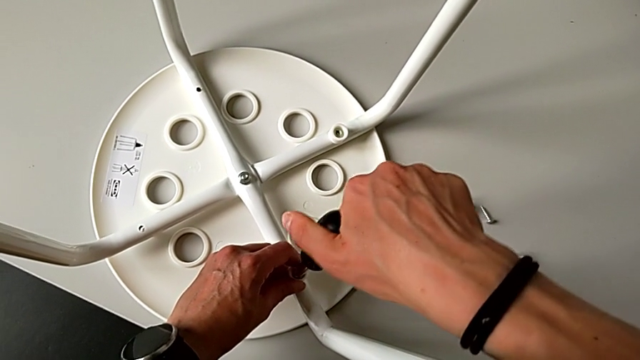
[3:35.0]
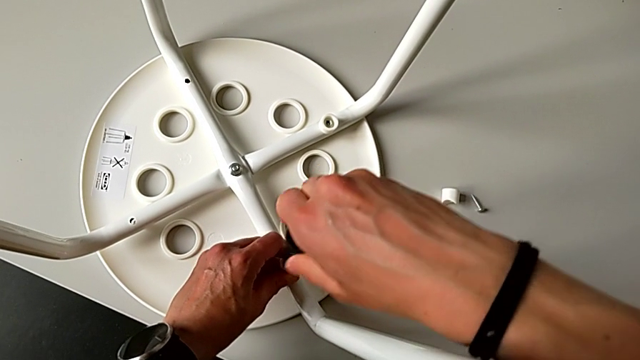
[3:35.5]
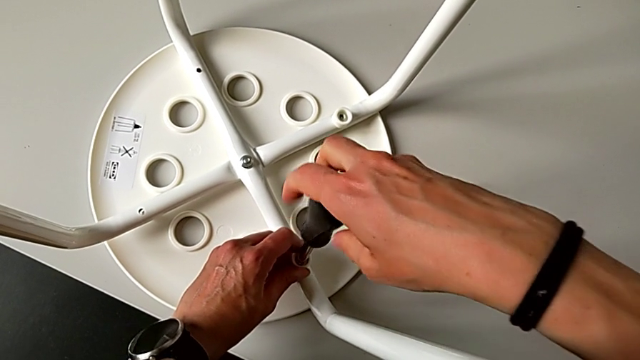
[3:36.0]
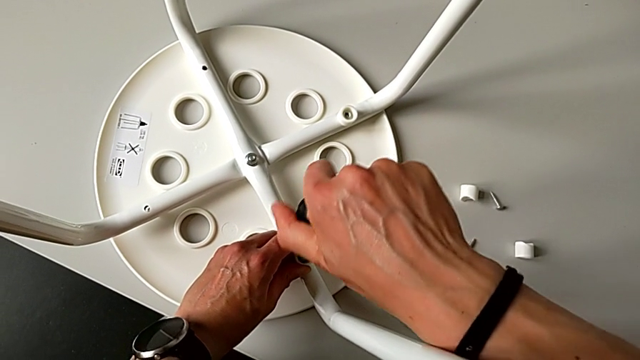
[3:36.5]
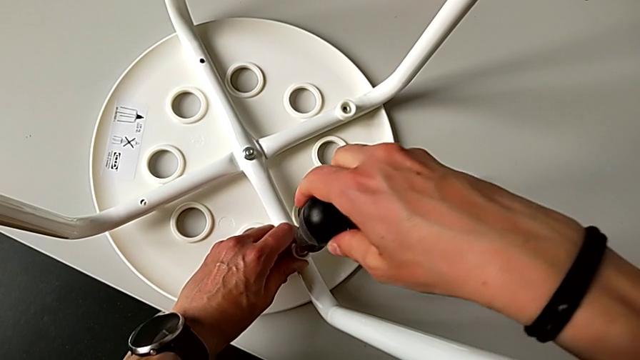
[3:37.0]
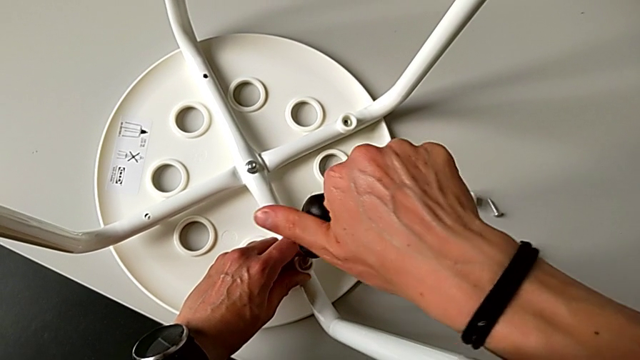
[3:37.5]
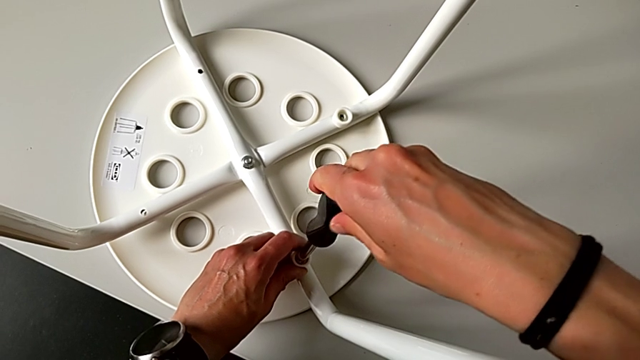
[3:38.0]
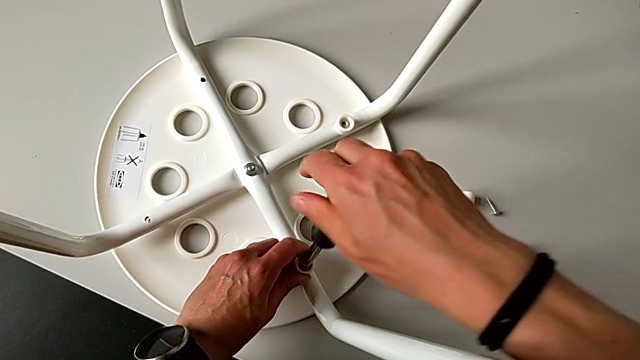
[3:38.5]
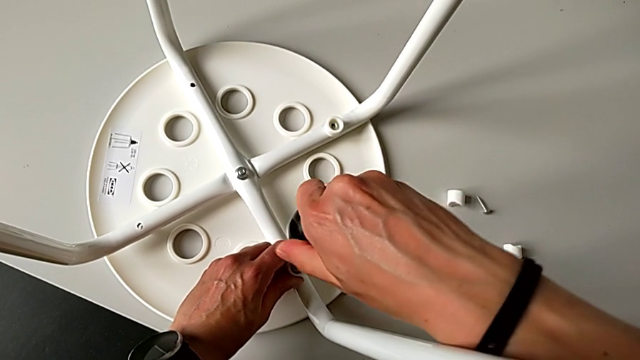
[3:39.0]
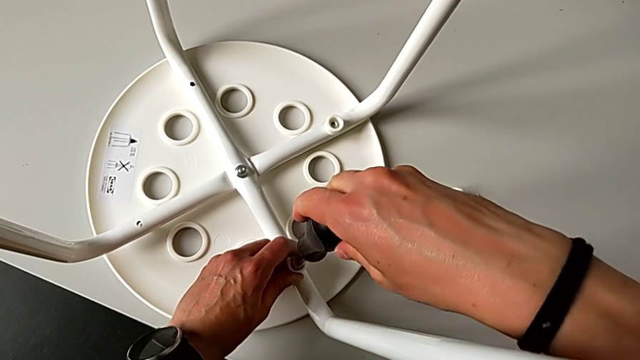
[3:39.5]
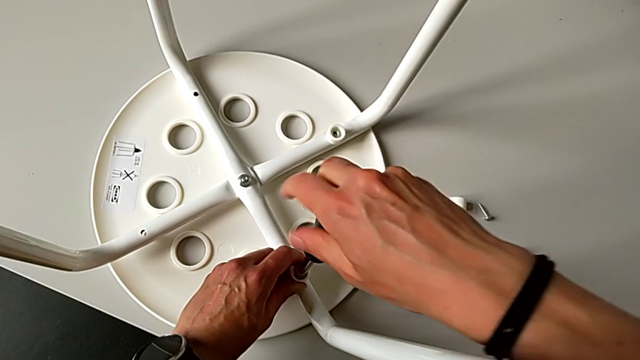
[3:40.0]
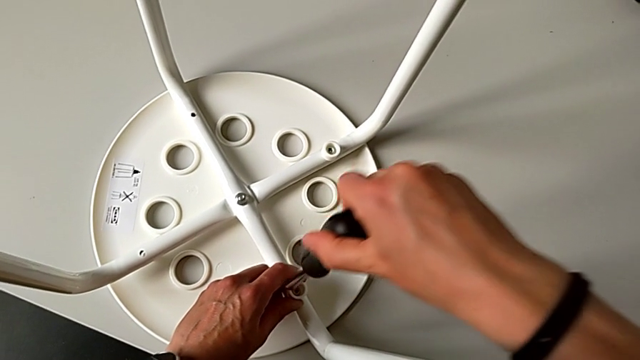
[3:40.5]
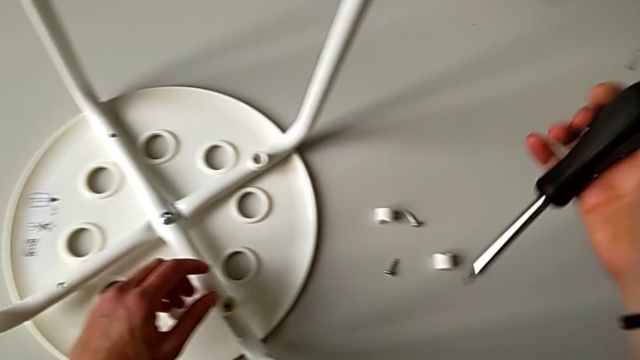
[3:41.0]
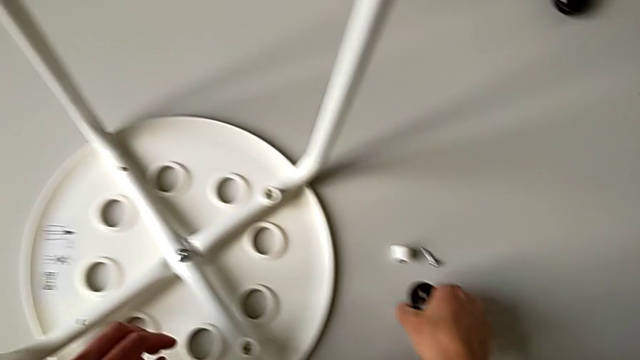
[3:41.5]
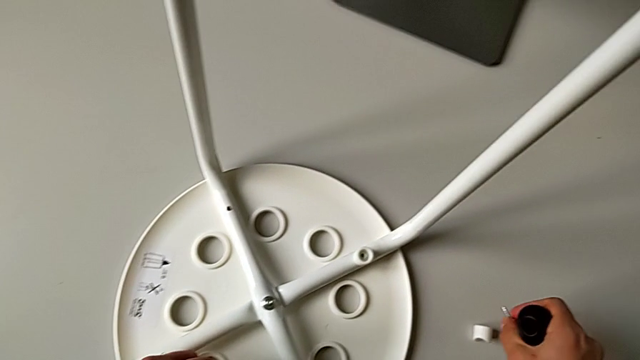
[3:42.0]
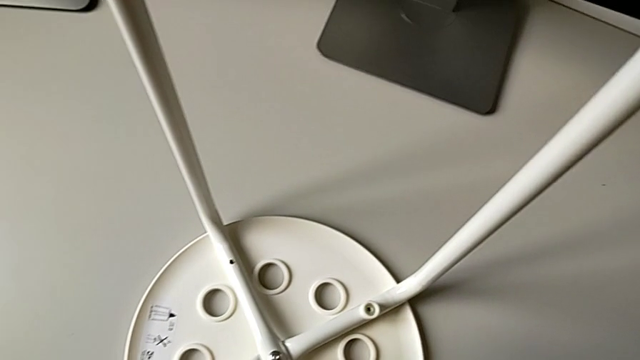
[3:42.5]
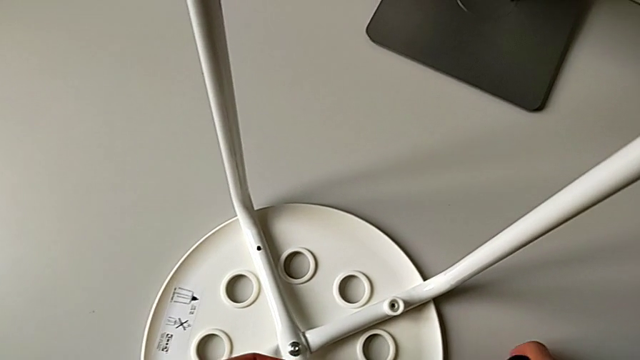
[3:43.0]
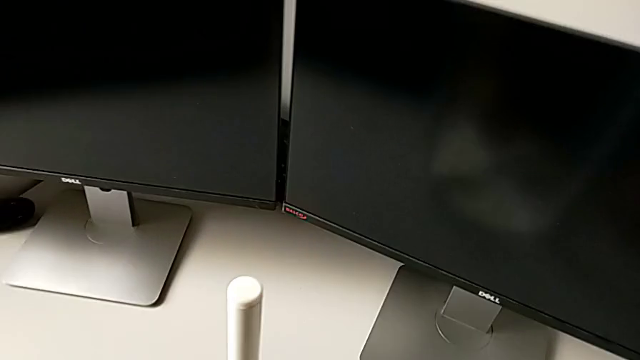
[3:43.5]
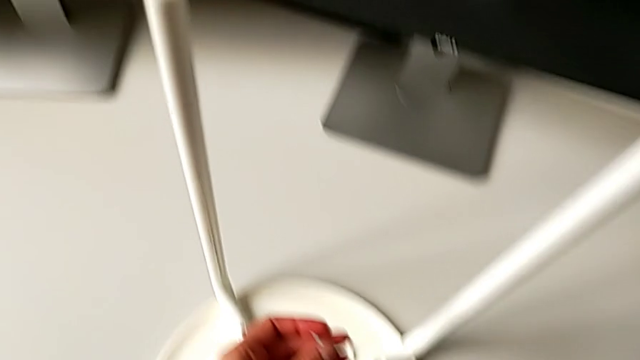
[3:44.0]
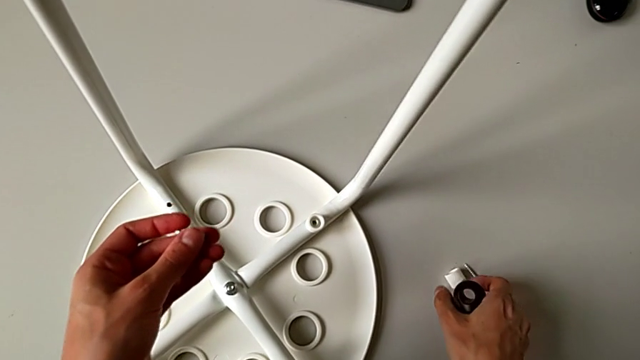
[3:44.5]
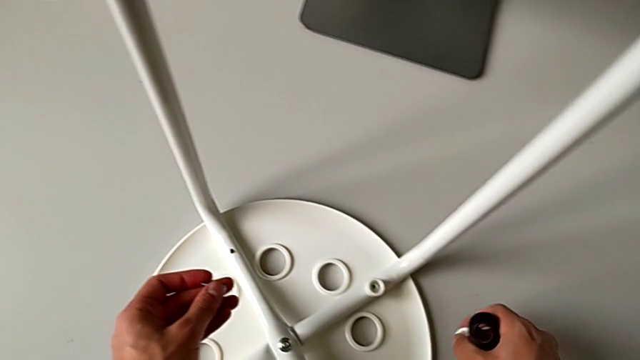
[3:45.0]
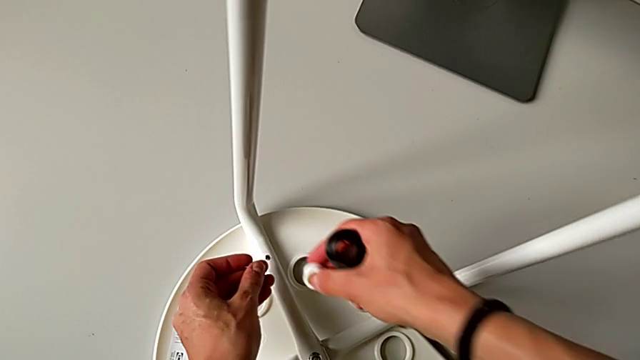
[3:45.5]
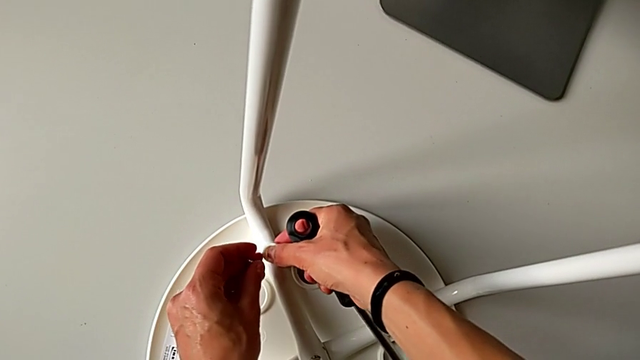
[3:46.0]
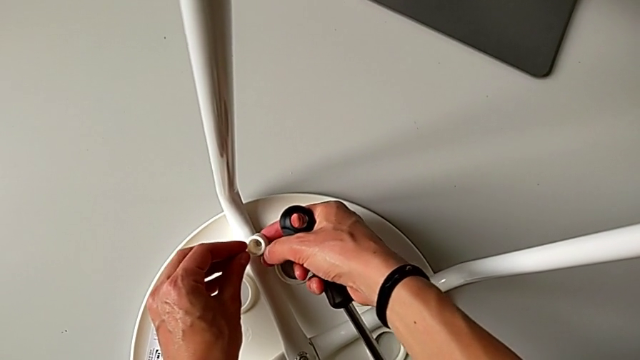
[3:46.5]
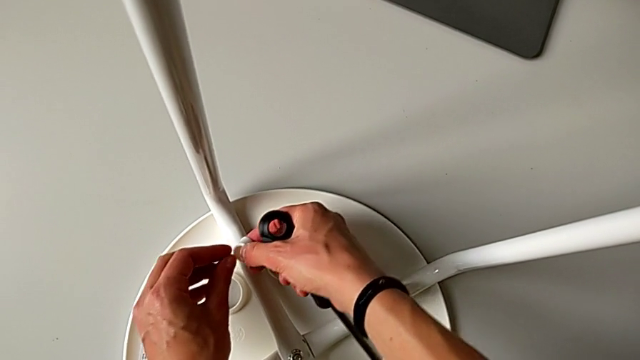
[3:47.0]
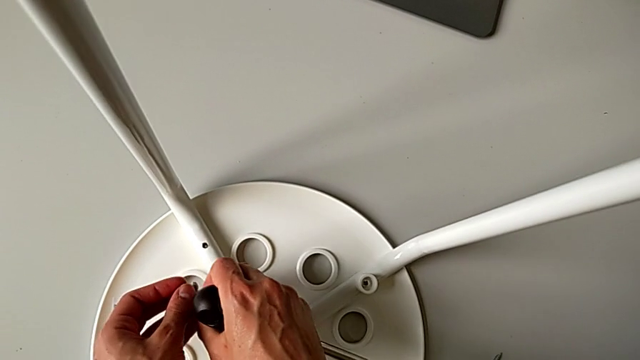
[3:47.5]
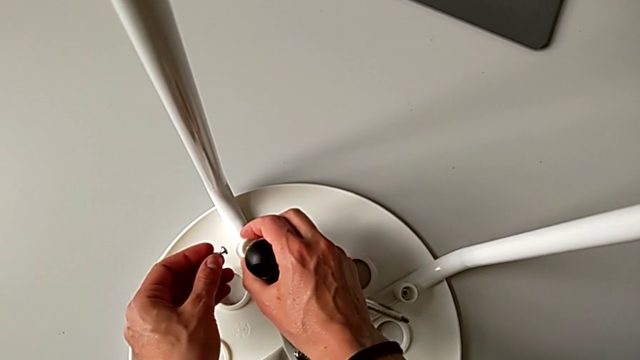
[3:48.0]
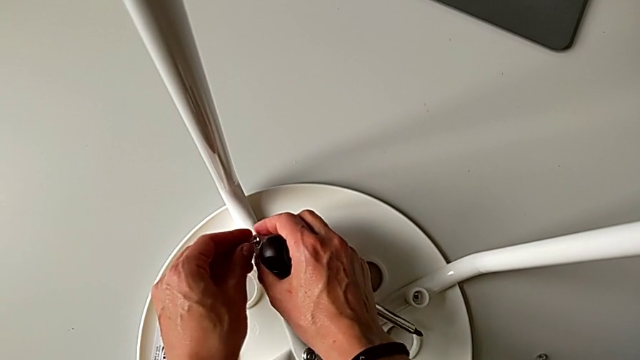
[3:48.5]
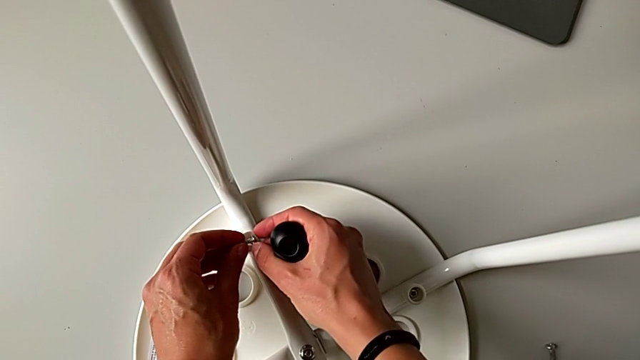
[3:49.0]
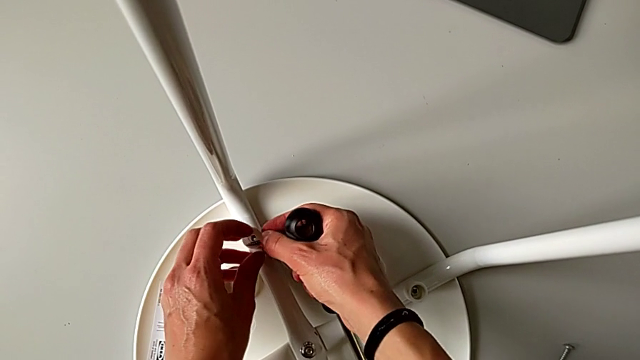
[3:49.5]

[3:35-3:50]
The camera wearer is assembling the legs with the seat. They keep screwing the screw, withdraw the screwdriver, grab the screw twice, grab the washer and insert it.

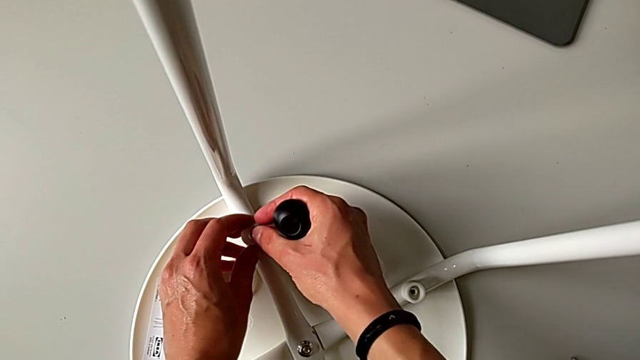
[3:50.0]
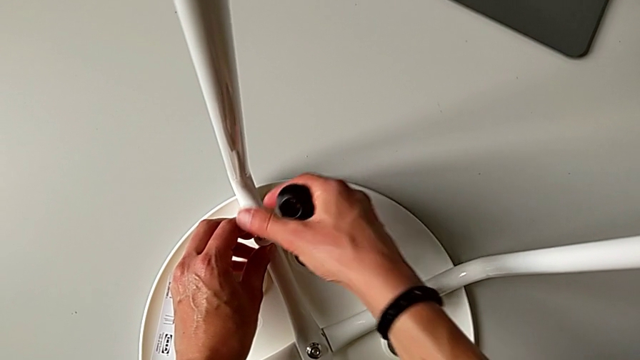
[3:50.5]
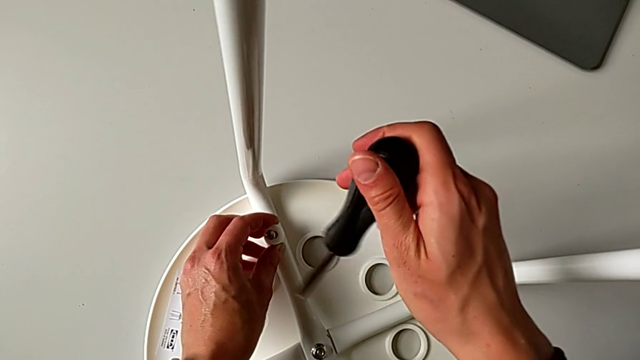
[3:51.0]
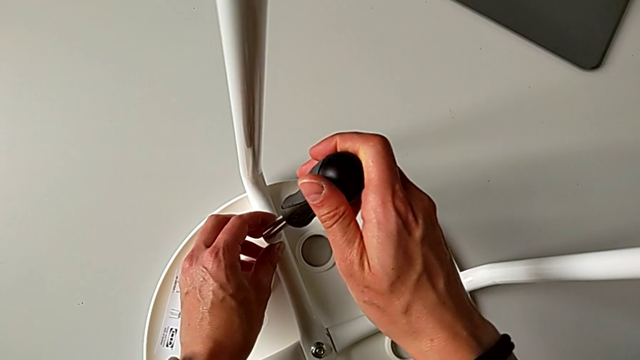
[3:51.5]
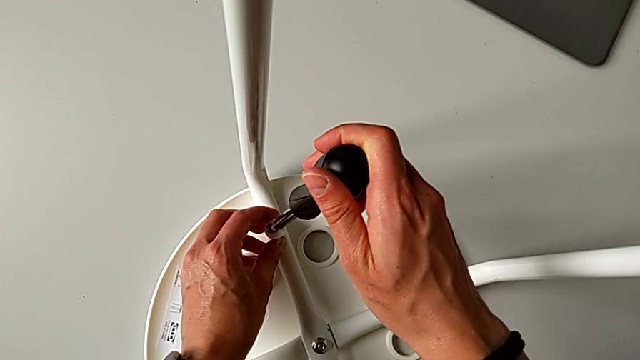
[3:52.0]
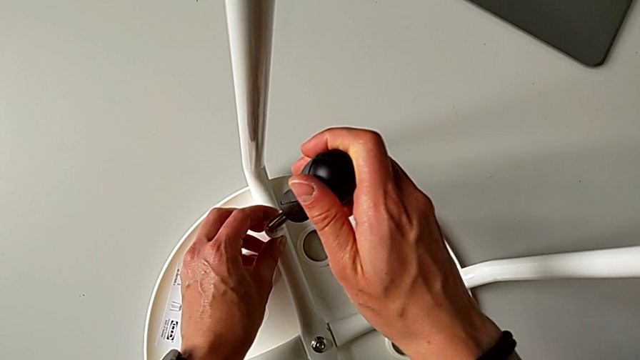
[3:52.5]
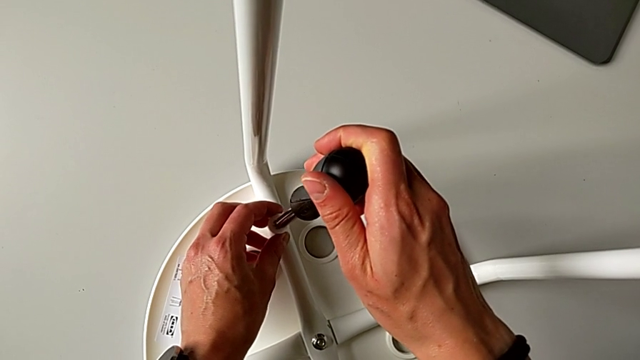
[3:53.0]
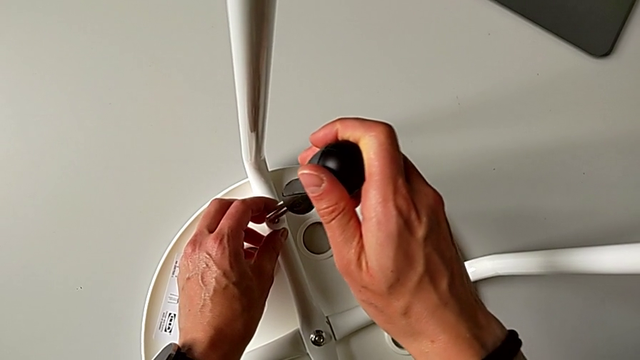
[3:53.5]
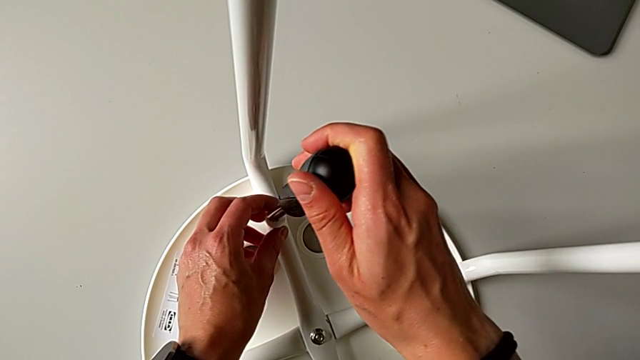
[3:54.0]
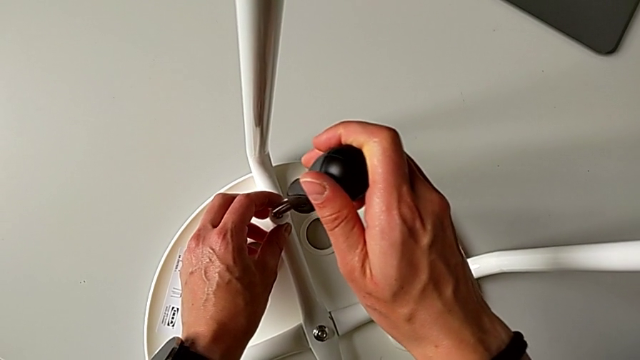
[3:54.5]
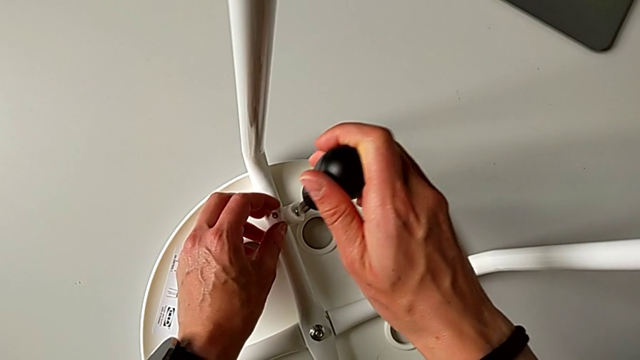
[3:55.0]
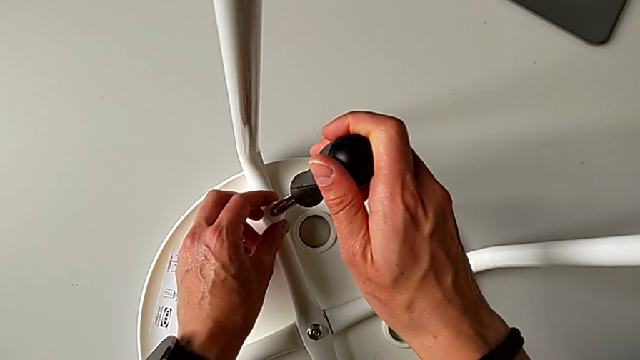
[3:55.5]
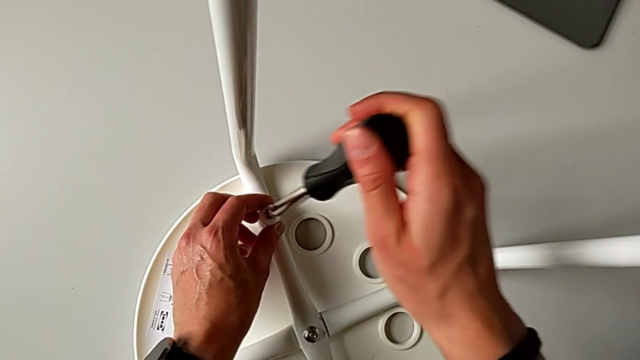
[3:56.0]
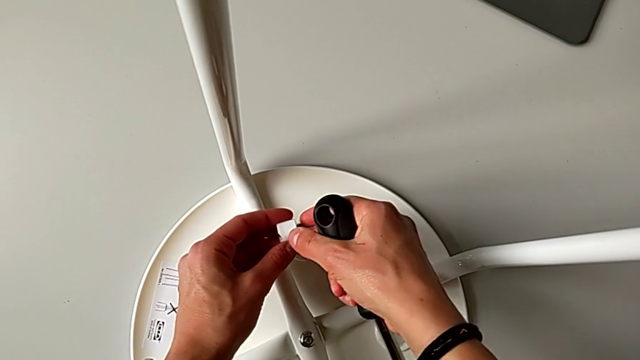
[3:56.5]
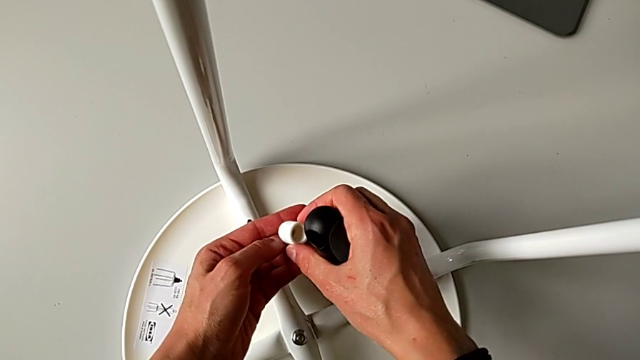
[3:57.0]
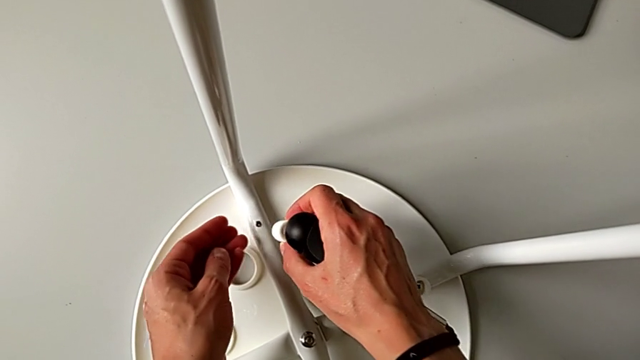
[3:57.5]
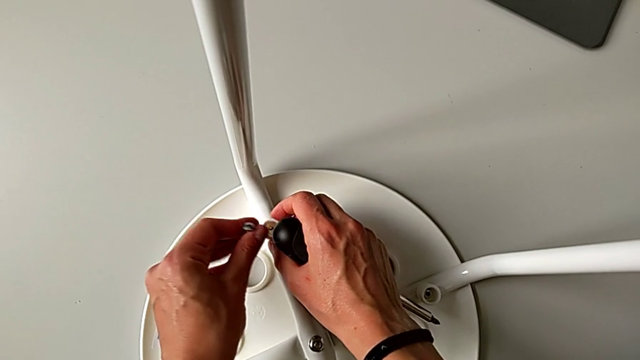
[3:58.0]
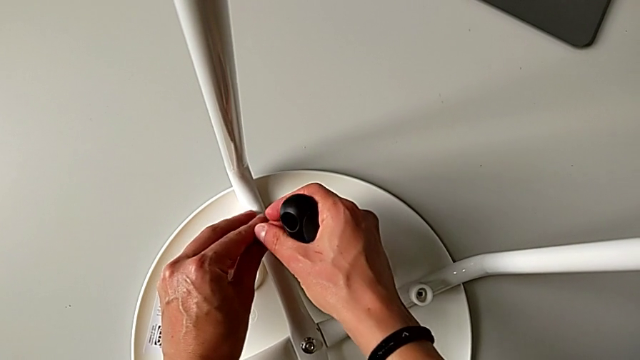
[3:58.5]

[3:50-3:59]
The camera wearer is assembling the legs with the seat. They insert the screw, insert the screwdriver, withdraw it, rotate the screw, disassemble it and insert the washer.
